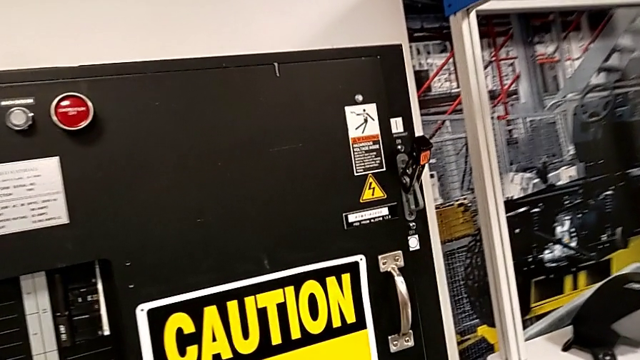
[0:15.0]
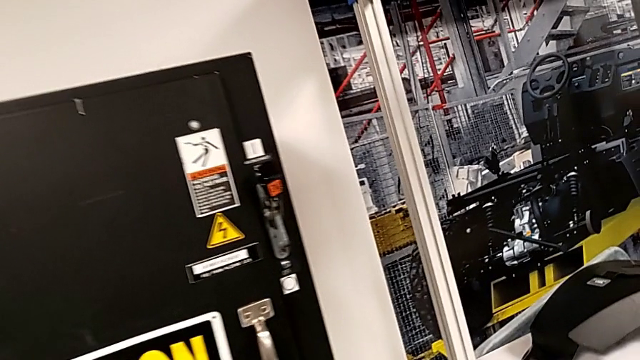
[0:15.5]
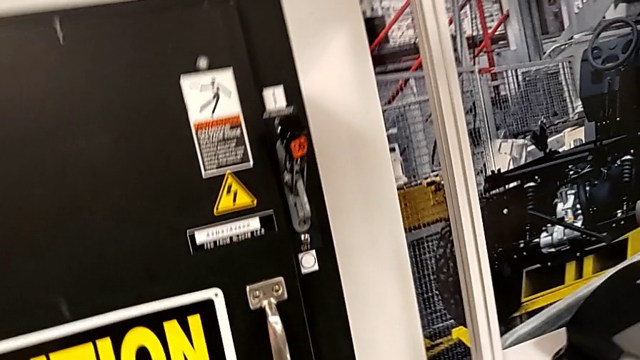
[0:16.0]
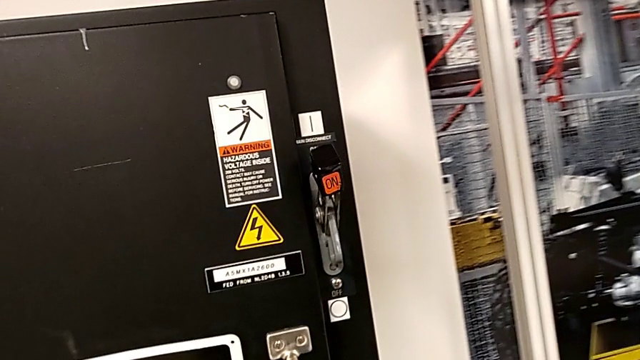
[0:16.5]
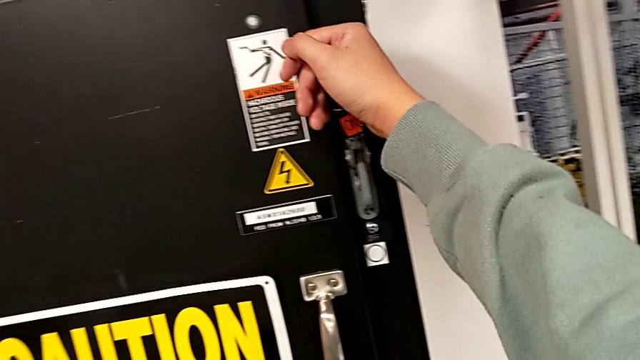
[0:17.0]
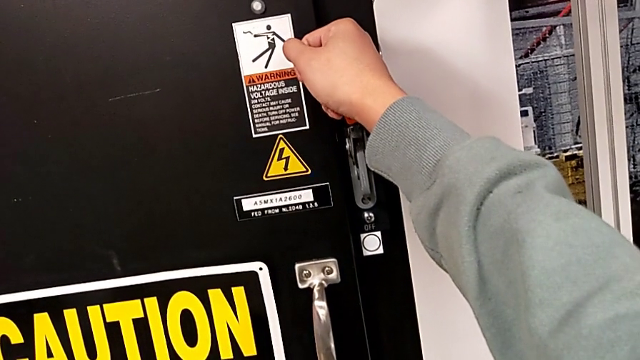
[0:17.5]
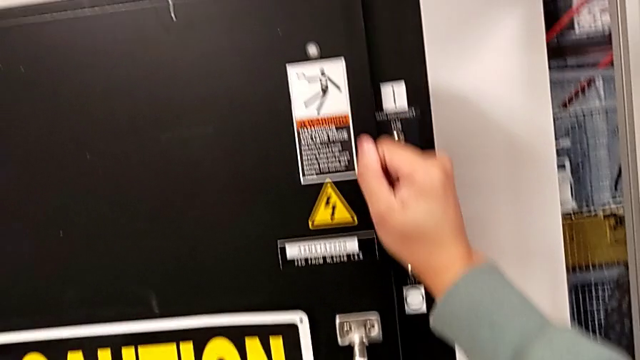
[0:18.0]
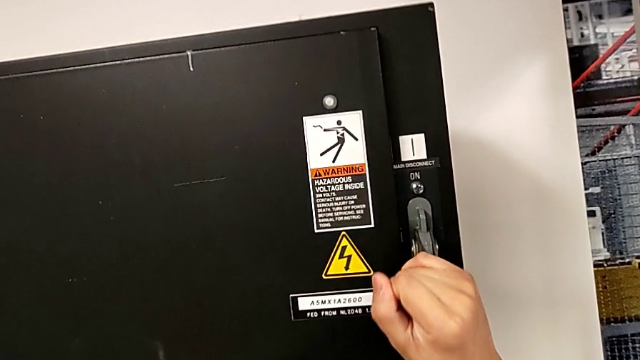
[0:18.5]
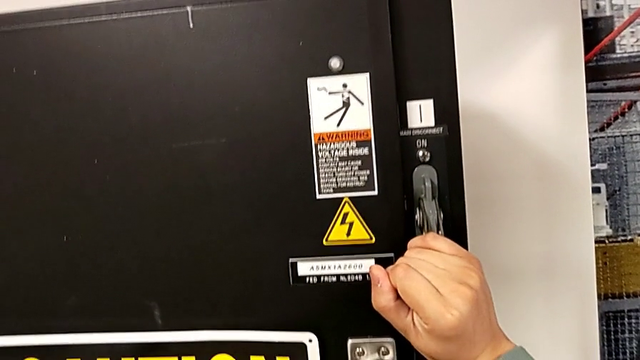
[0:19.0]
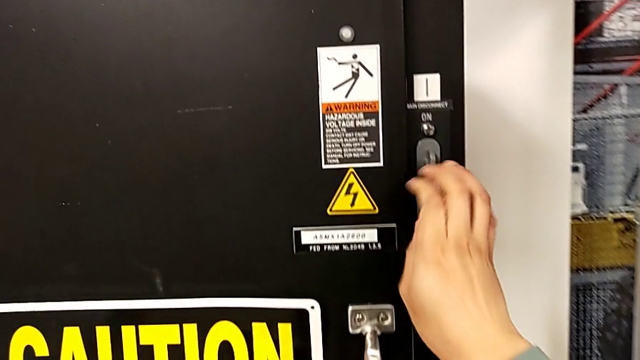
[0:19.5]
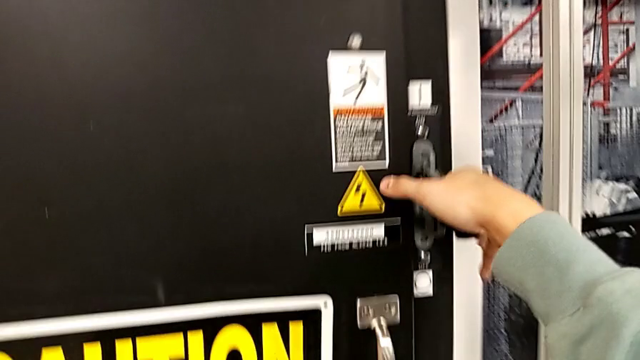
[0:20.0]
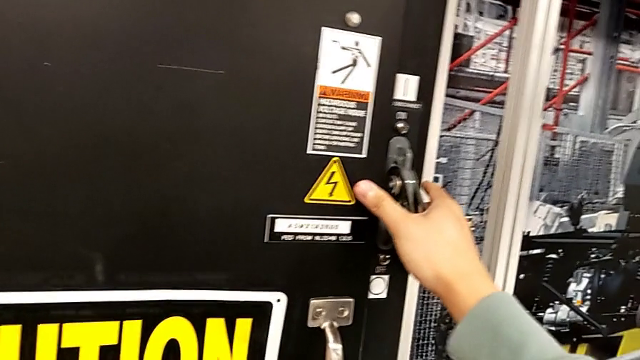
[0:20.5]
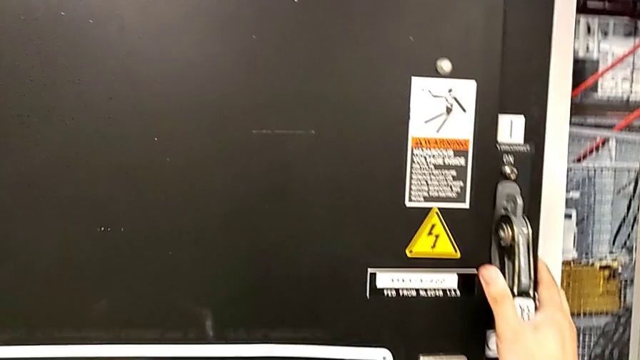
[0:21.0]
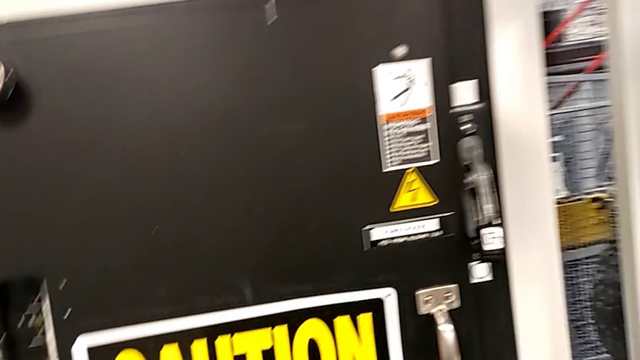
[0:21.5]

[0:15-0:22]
The camera wearer turns off the main power lever. They push the lever.

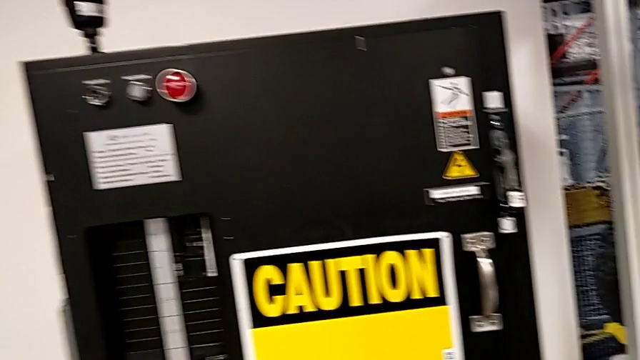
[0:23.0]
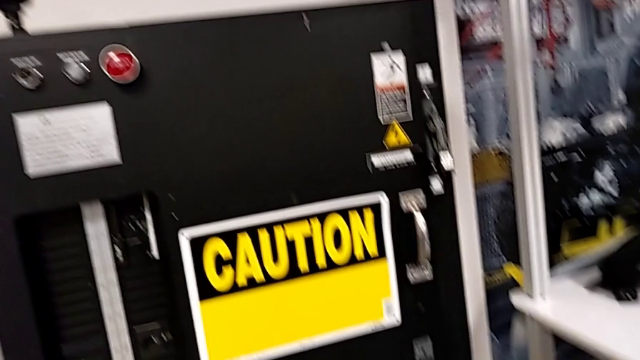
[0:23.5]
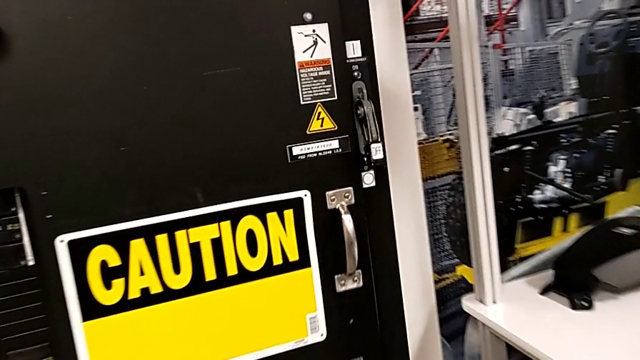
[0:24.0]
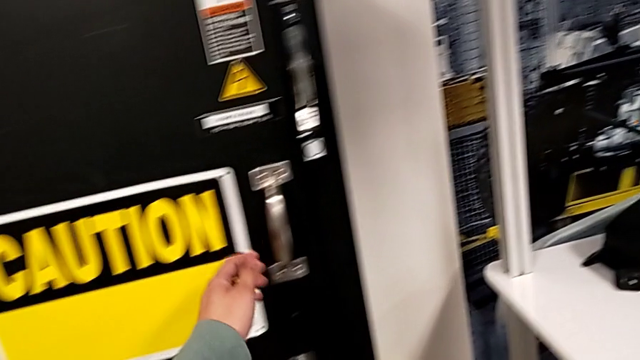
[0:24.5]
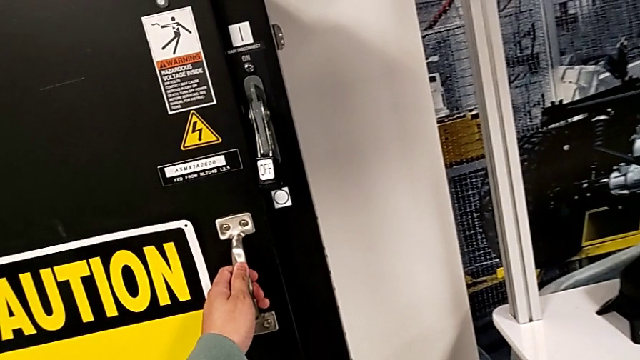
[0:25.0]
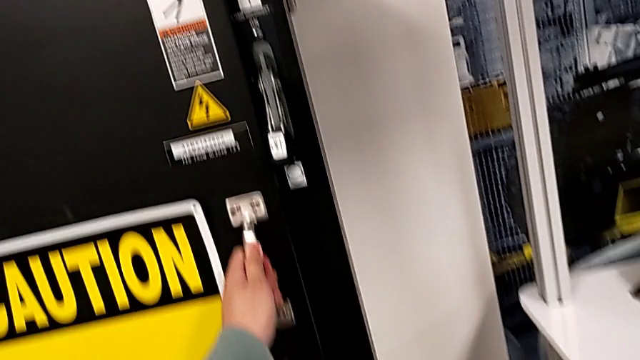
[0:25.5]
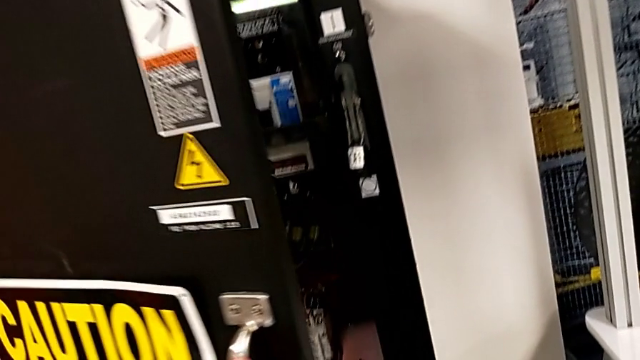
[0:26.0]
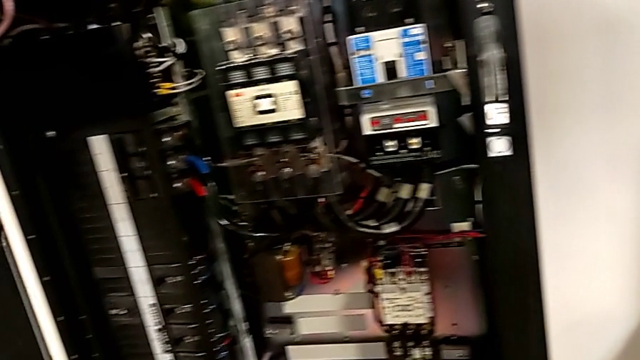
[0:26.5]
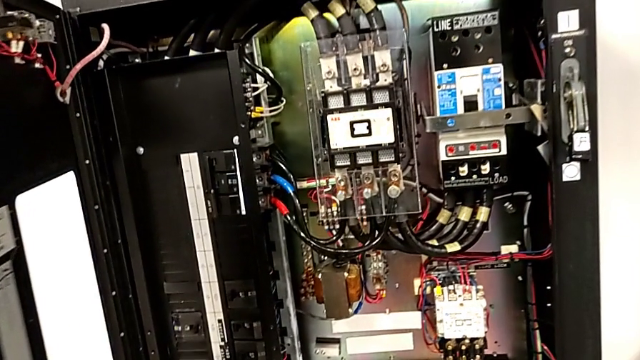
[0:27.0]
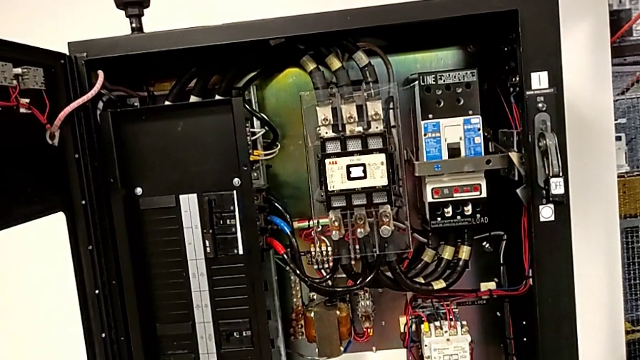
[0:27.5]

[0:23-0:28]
The camera wearer opens the front panel door. They open the front panel door.

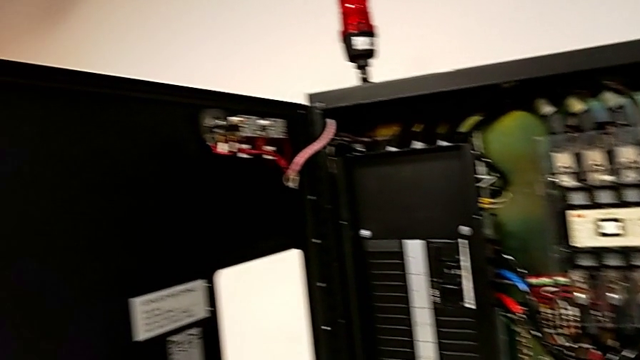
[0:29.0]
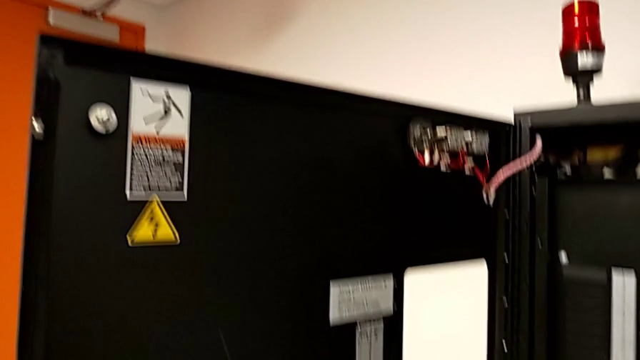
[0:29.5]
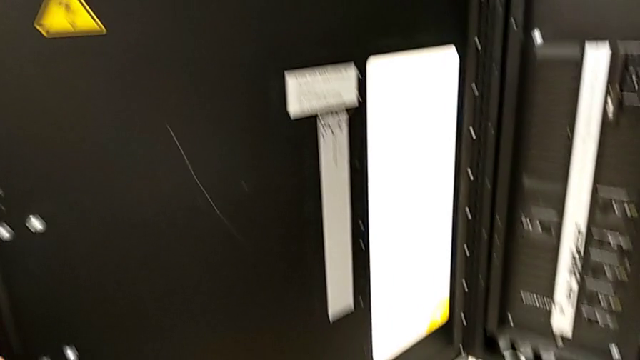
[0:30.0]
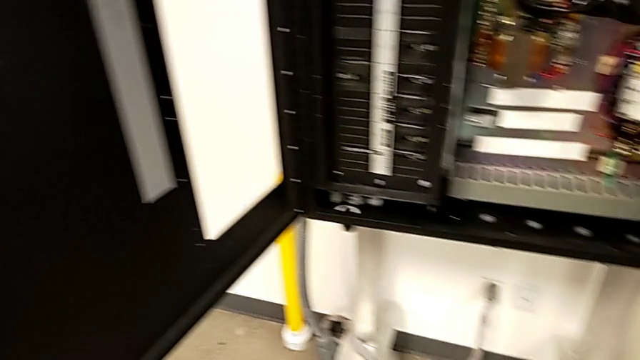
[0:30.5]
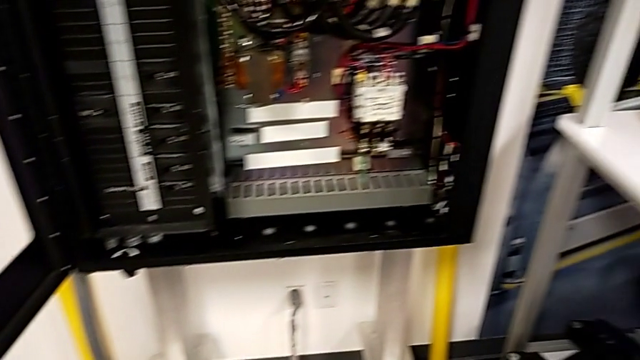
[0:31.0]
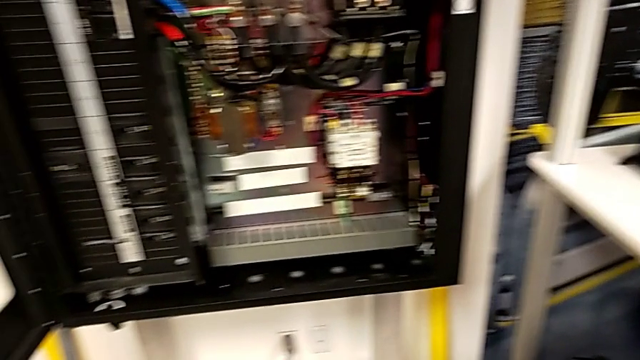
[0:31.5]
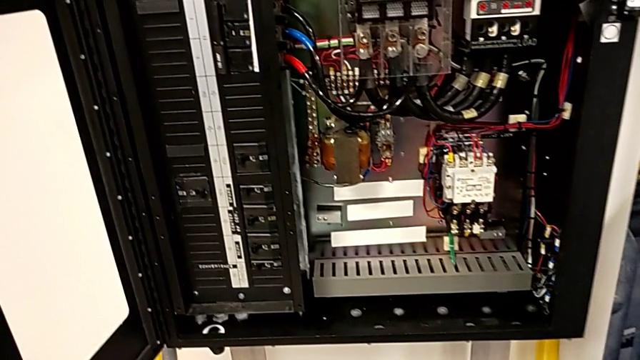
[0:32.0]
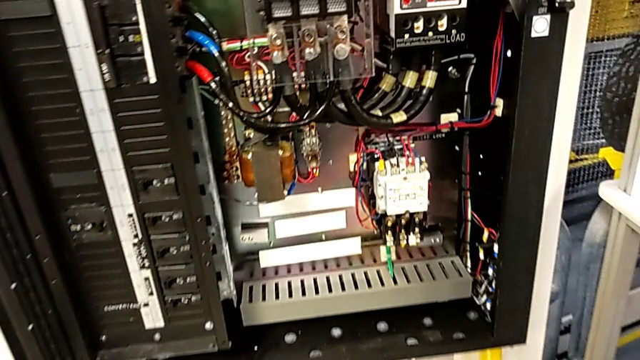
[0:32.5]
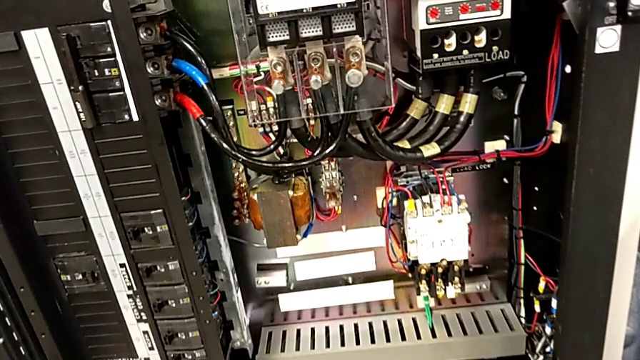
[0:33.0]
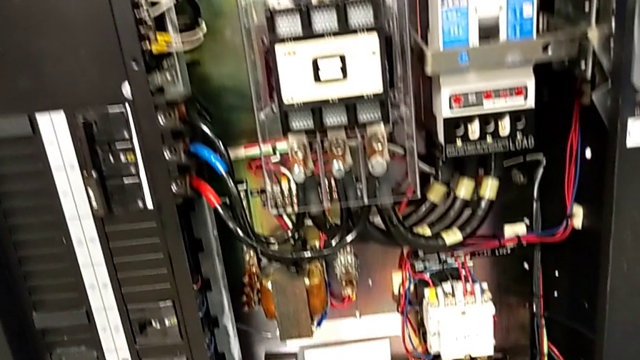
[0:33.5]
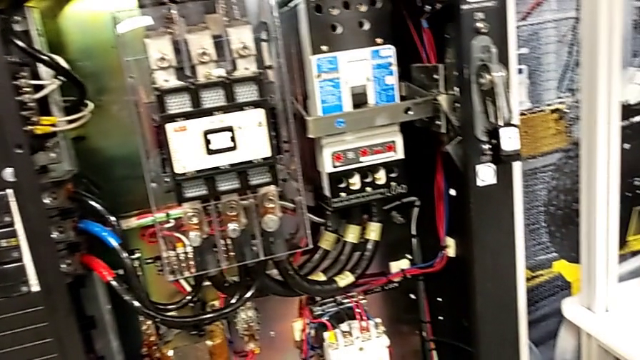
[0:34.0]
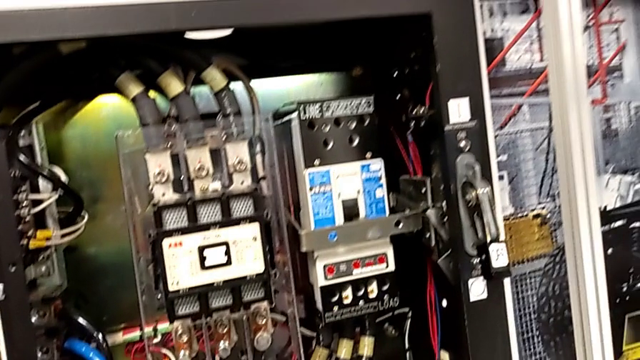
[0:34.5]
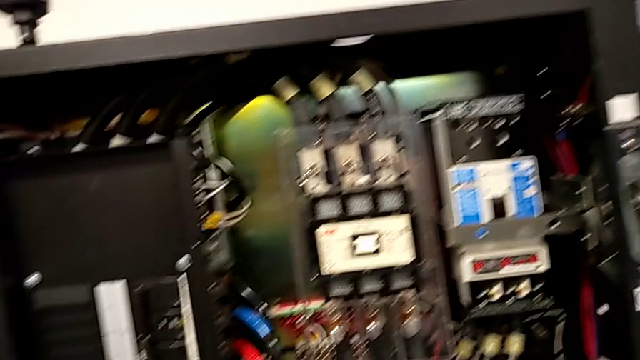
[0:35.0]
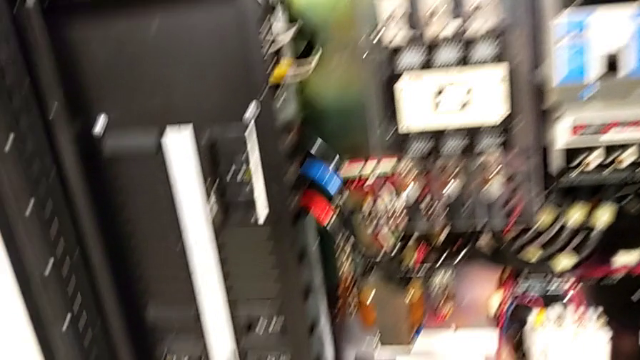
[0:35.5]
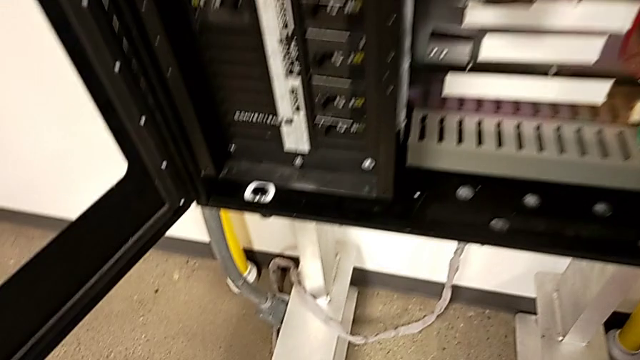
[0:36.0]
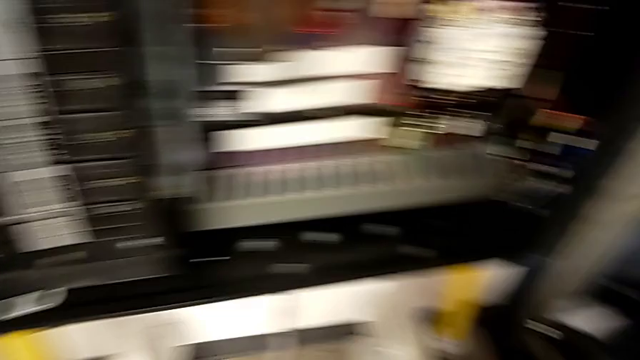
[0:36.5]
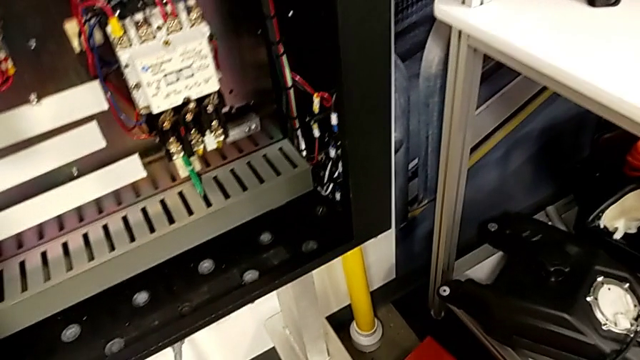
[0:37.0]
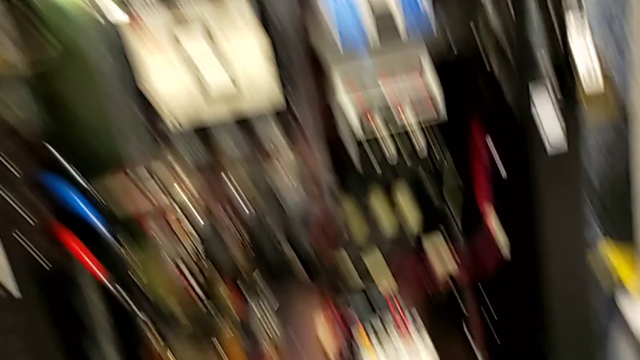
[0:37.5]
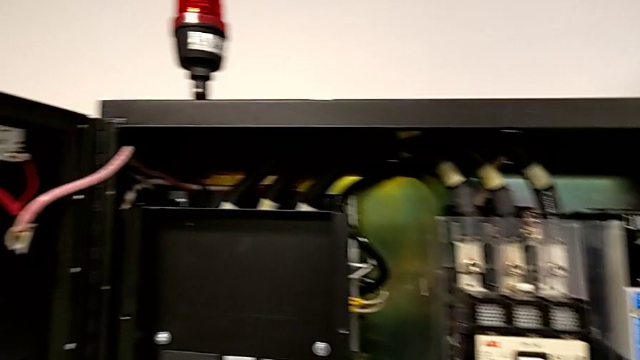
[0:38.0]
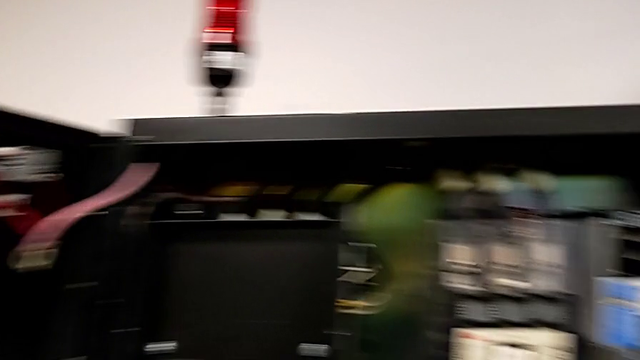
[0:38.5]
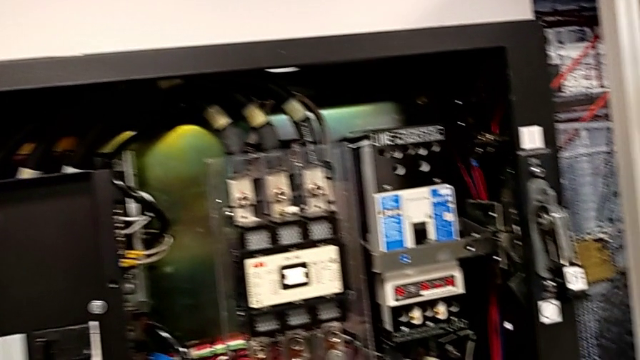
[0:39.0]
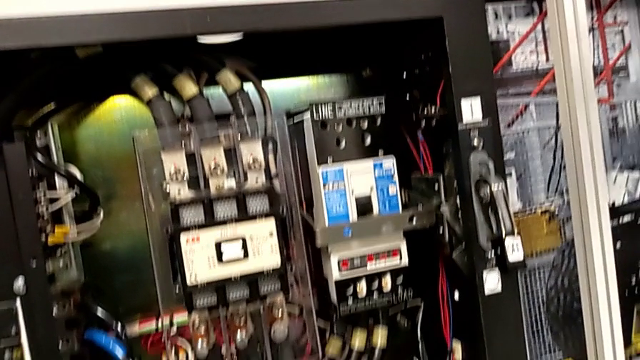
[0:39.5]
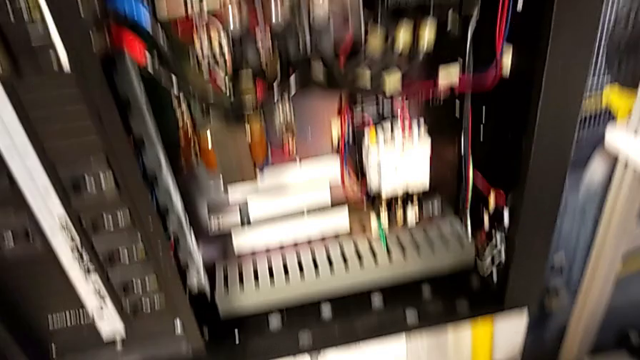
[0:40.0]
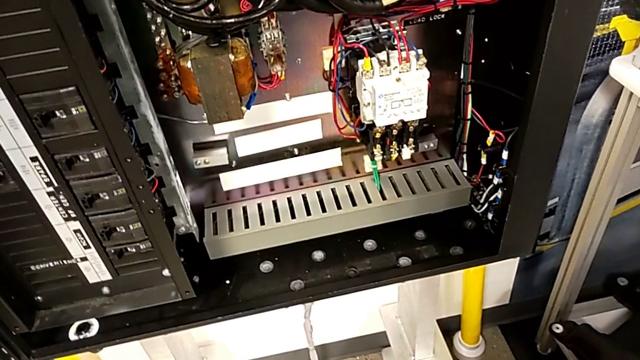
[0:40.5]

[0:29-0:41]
The camera wearer is detaching the damaged circuit breaker.
